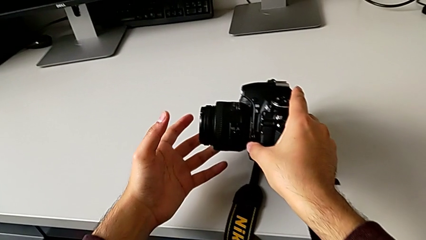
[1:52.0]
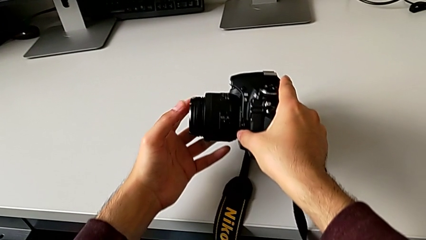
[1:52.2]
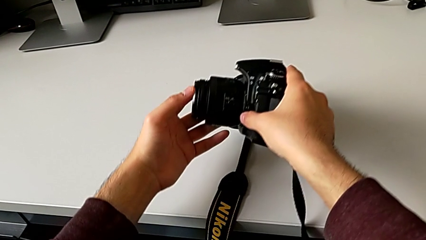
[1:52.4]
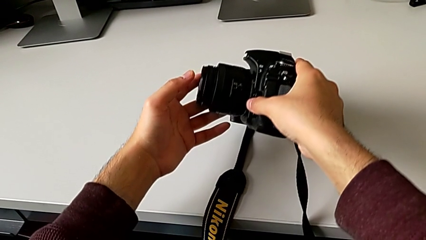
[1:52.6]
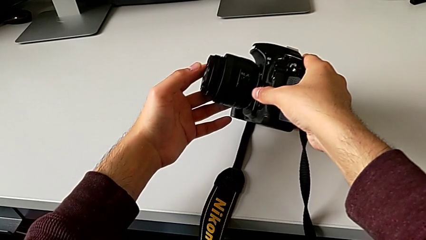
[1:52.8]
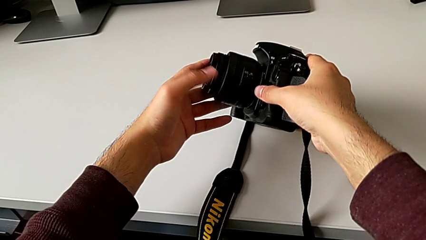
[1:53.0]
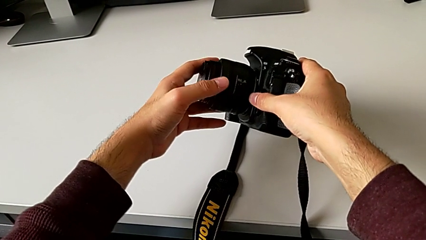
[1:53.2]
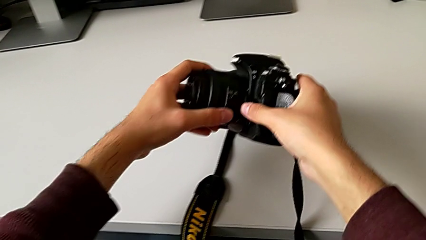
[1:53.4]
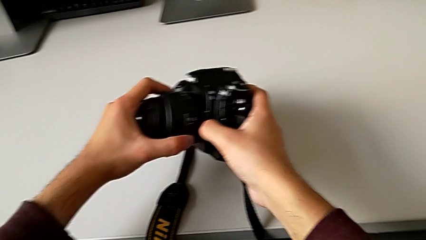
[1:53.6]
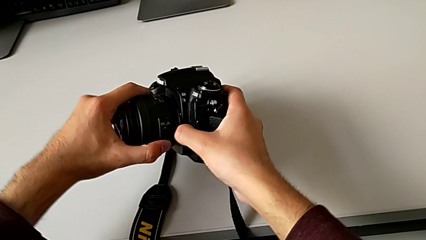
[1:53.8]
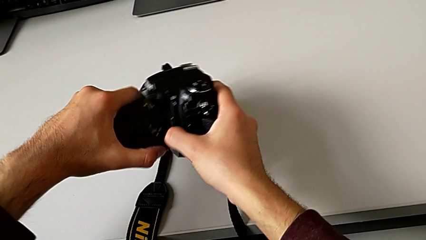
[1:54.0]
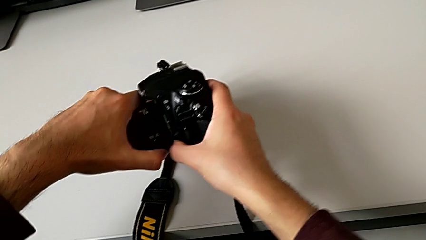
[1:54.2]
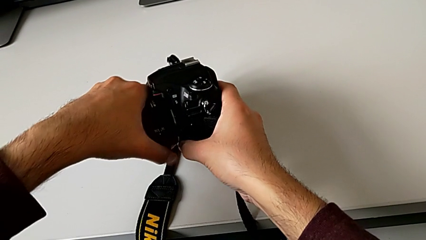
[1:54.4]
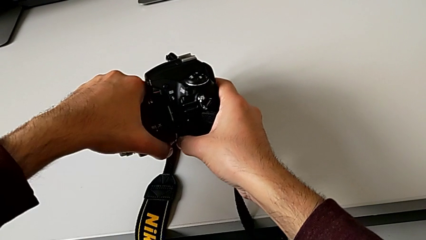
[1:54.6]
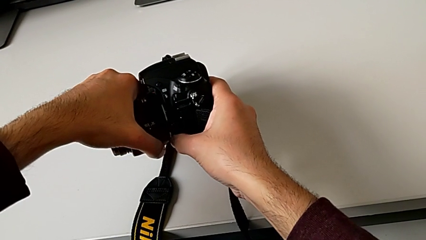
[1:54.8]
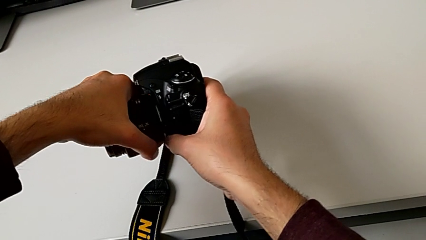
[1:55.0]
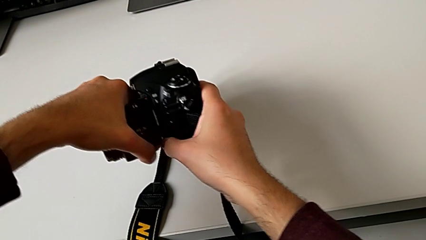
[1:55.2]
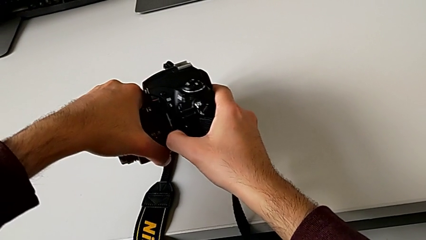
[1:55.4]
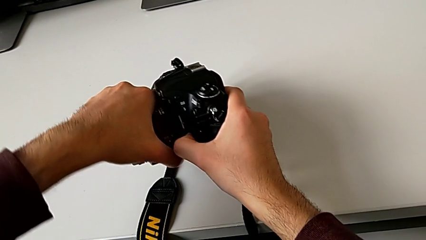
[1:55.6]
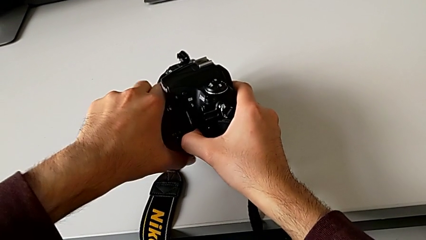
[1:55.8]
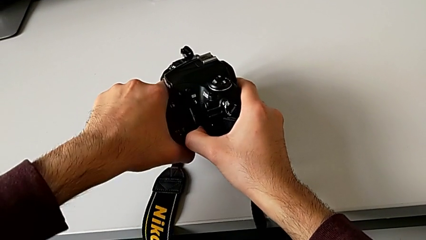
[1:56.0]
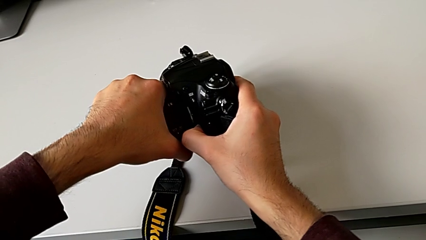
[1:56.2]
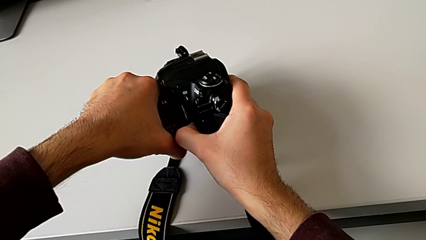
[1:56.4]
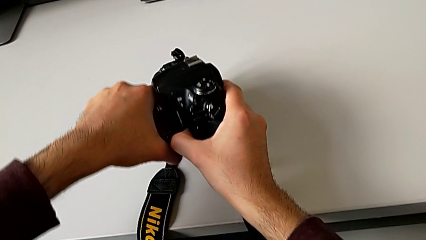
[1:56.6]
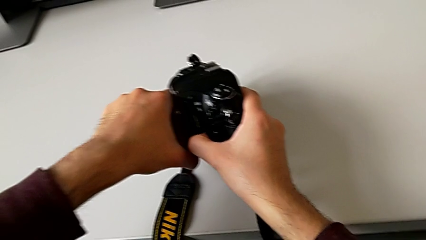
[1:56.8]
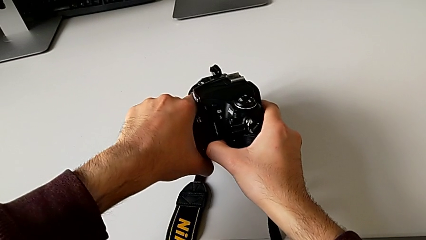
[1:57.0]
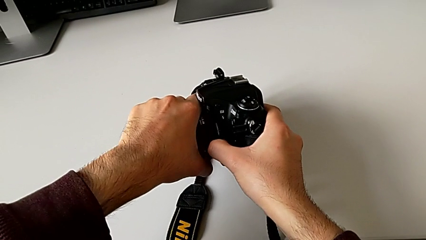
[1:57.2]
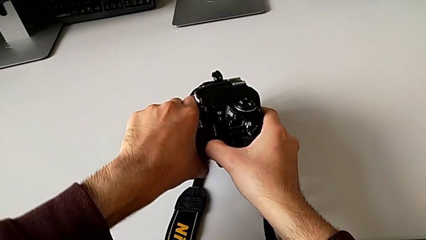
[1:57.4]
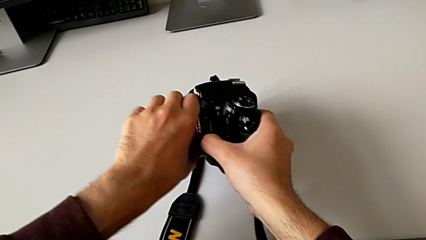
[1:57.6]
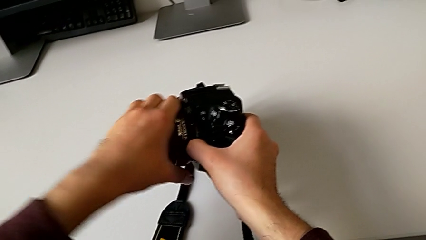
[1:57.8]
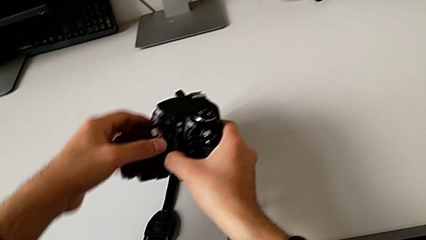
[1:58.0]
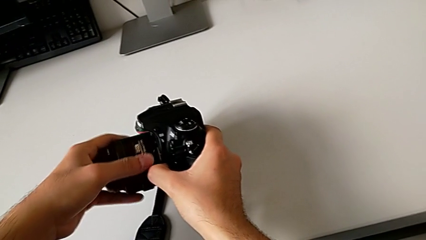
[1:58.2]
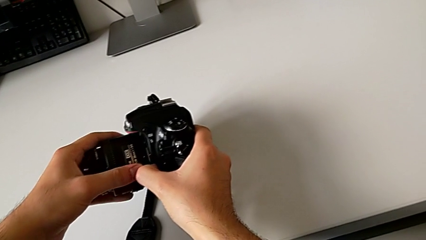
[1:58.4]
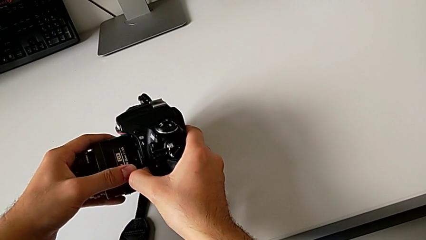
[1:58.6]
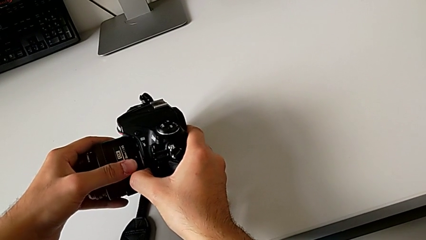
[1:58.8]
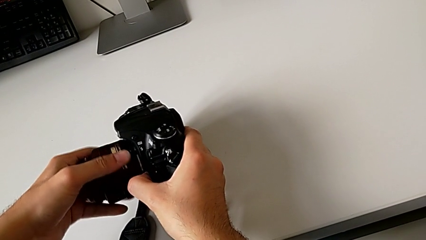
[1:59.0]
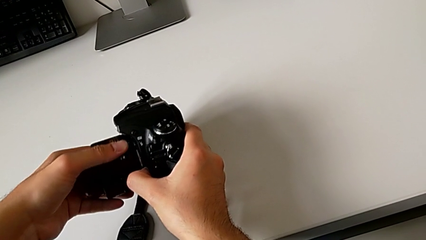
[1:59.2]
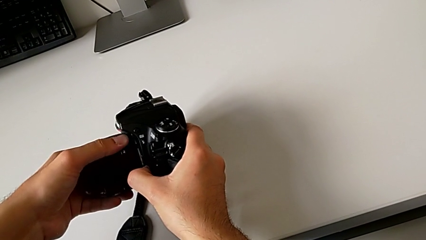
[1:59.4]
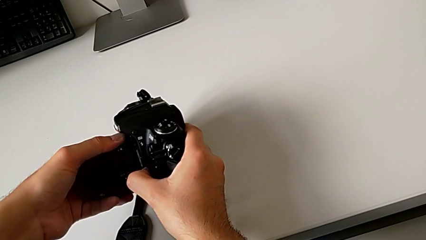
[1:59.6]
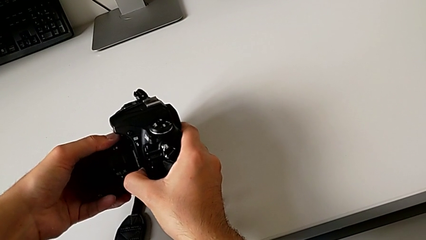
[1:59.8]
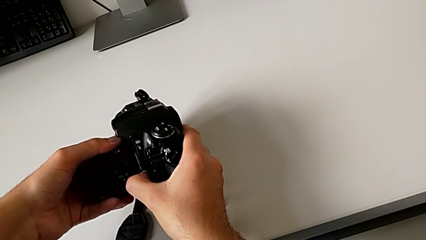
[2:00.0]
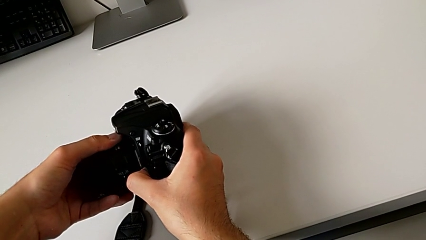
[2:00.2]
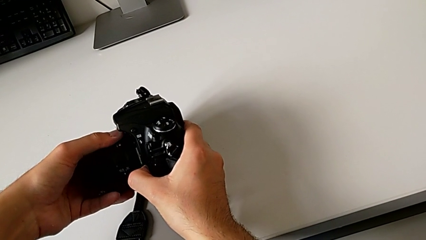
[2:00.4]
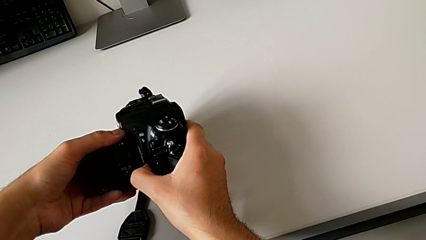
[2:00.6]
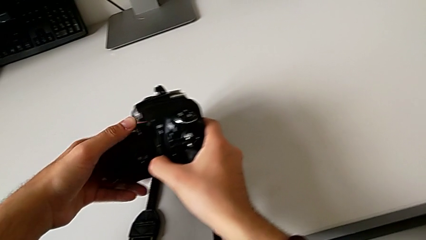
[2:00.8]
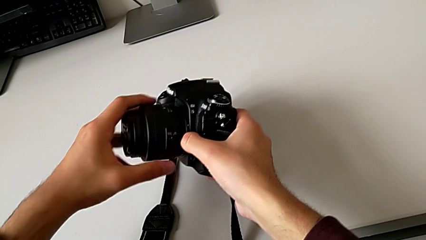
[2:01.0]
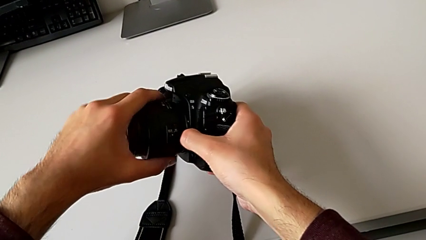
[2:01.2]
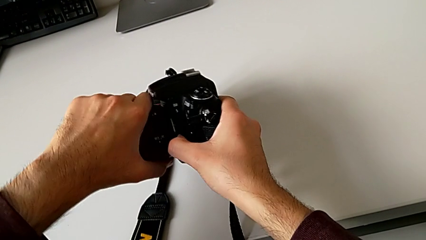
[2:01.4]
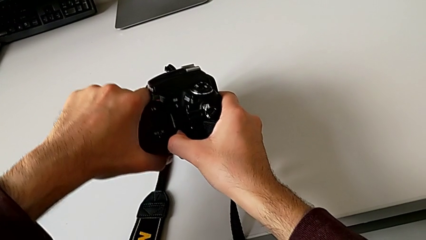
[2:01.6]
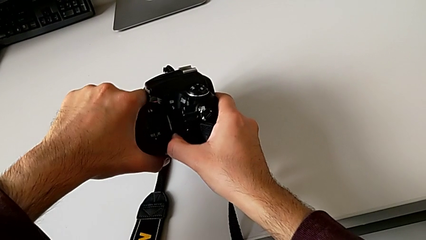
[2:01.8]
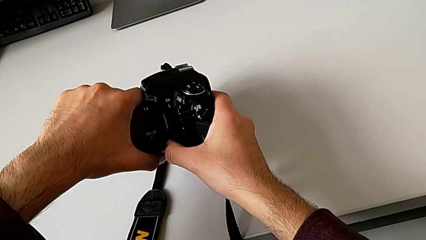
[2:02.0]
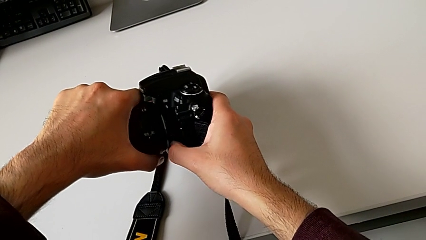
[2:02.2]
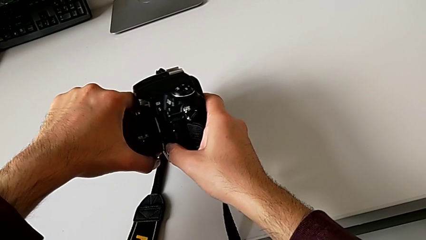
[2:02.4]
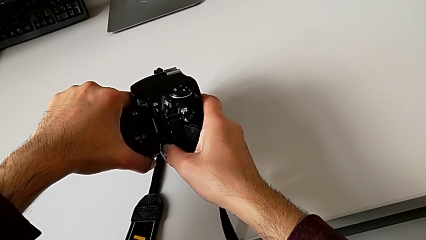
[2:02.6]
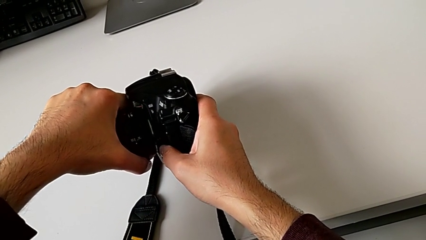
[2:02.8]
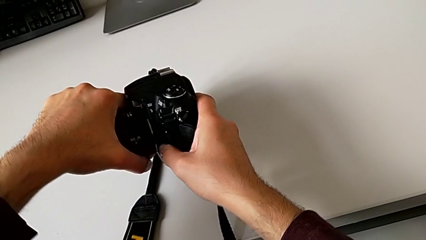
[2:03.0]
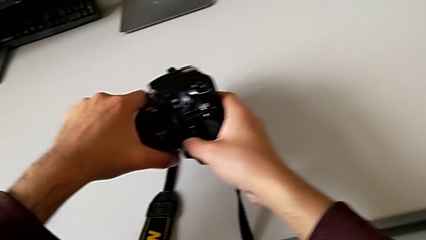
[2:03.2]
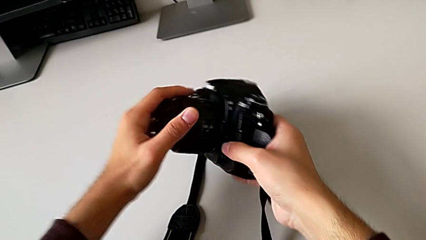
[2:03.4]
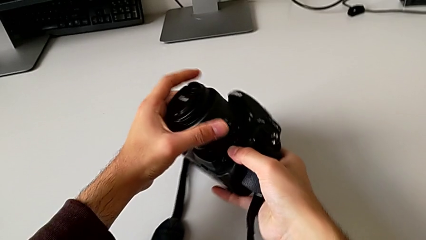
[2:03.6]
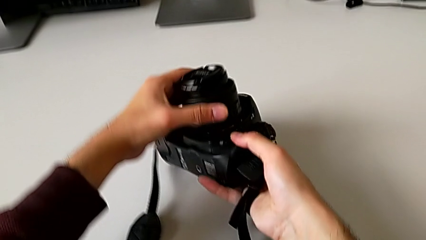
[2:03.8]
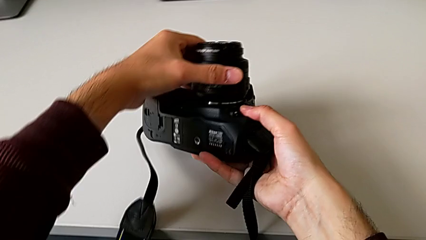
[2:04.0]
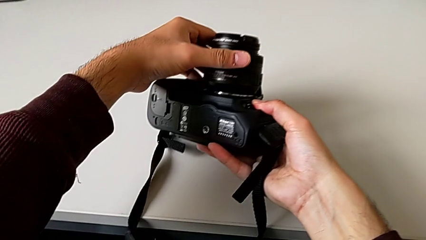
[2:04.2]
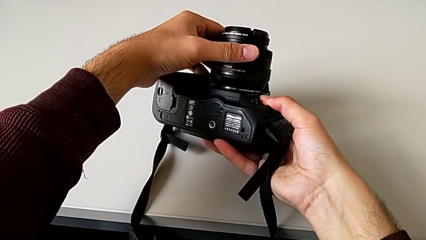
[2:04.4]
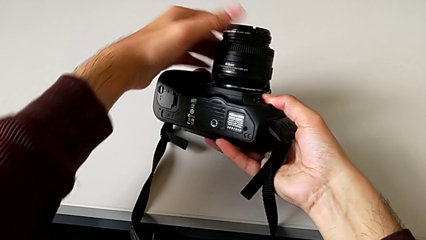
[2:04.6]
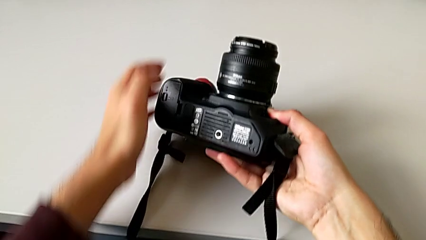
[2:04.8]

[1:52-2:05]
The camera wearer is attaching the lens. They grab the lens, rotate it twice and pull it.

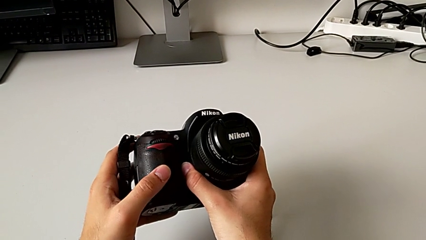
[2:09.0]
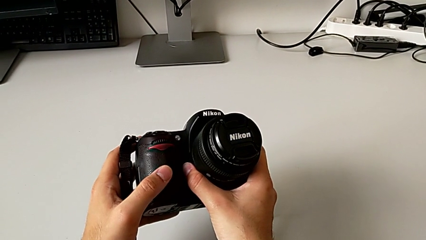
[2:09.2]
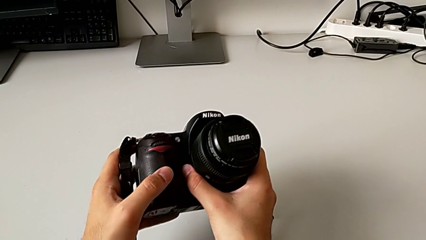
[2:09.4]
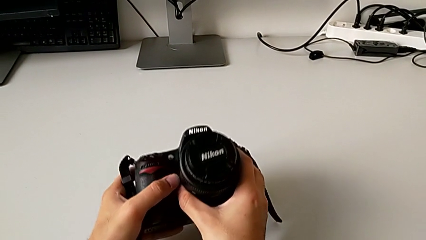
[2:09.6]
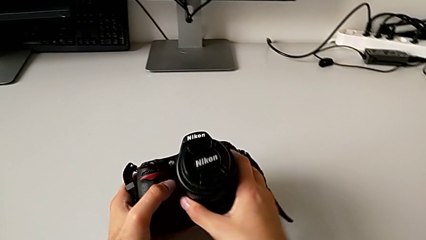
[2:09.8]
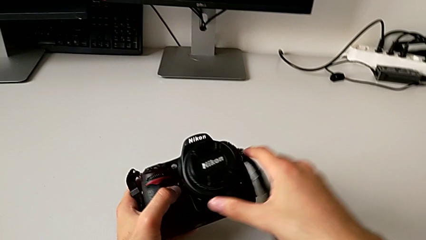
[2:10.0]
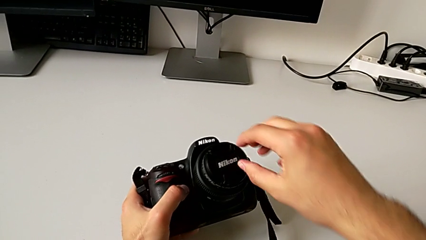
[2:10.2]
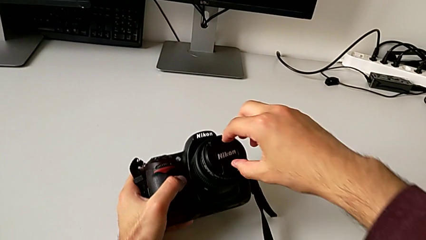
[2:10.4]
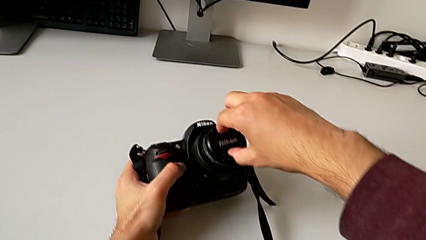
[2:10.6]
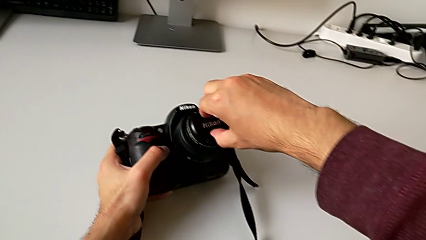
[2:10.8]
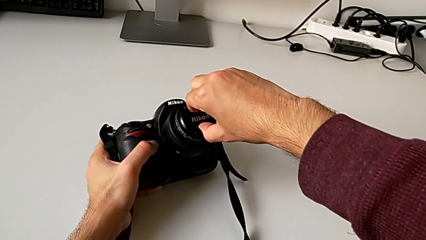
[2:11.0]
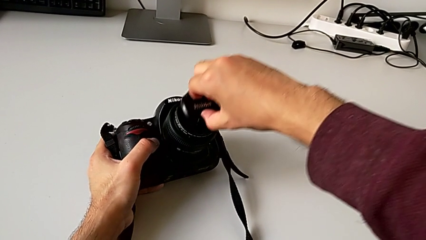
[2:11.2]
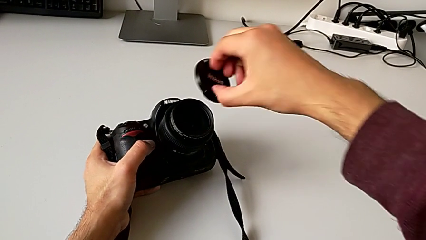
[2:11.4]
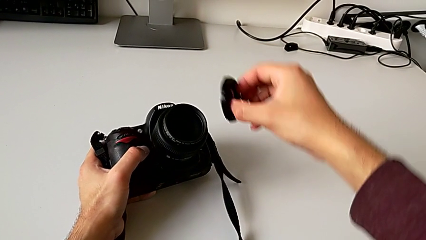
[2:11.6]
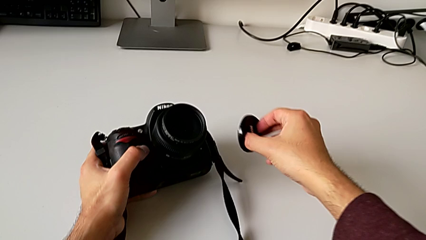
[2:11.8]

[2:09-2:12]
The camera wearer detaches the lens cover. They grab the lens and withdraw the lens cover.

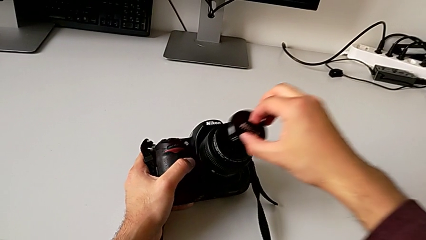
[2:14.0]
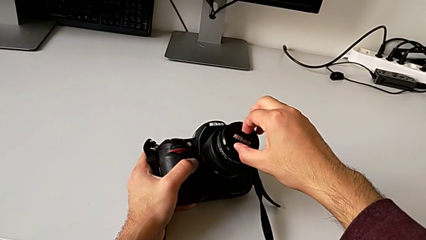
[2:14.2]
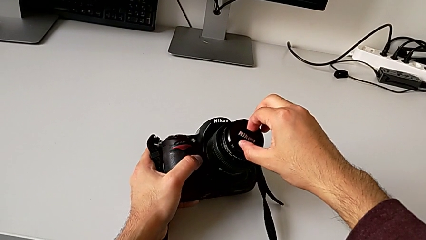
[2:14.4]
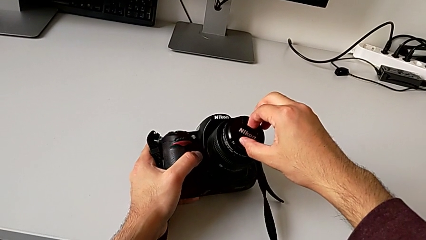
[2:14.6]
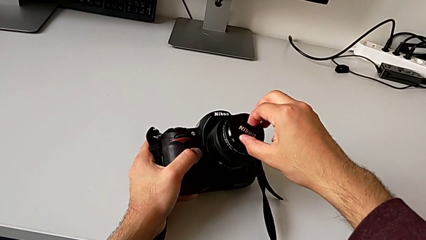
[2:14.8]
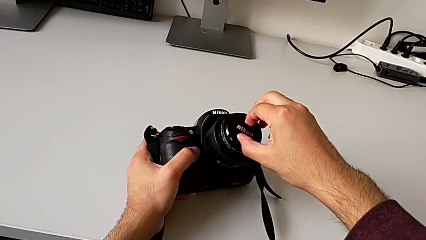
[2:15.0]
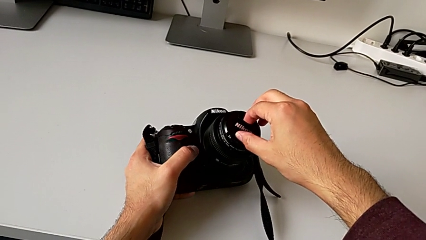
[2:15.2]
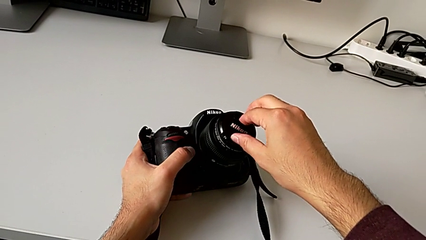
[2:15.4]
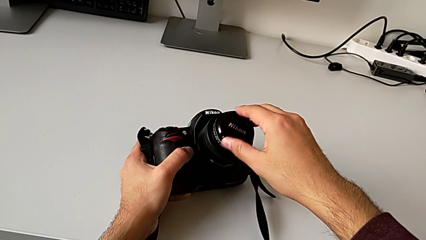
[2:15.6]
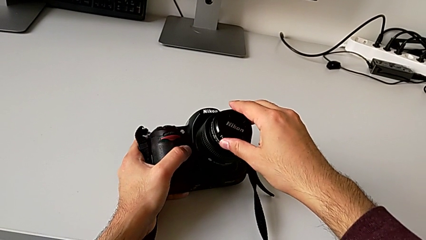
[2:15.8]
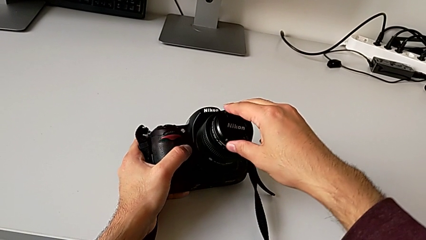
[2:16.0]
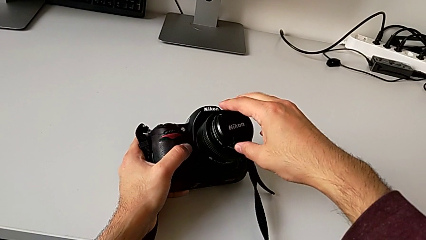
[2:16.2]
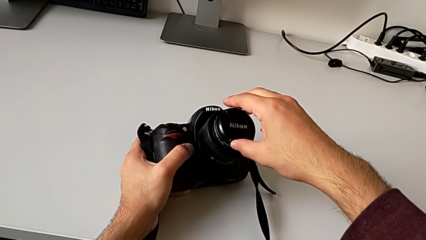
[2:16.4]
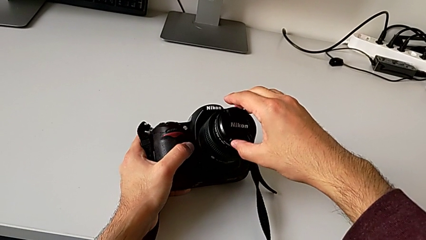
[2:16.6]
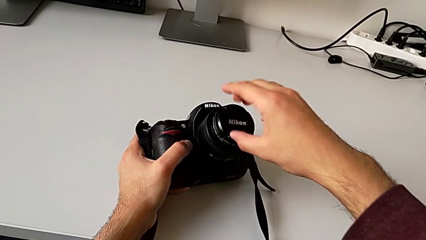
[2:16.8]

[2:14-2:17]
The camera wearer attaches the lens cover. They assemble the lens.
